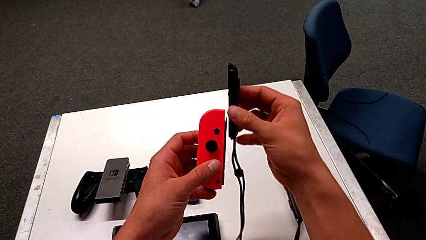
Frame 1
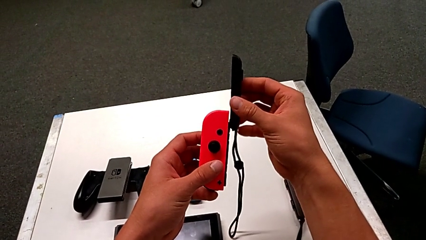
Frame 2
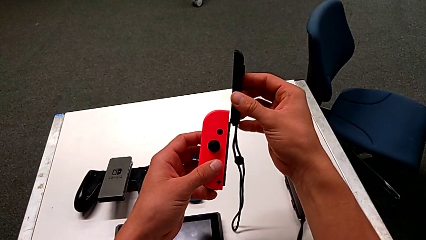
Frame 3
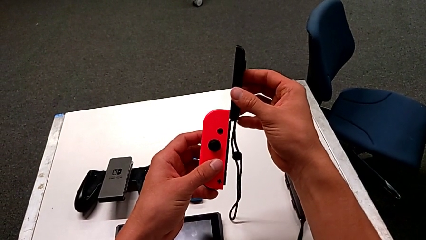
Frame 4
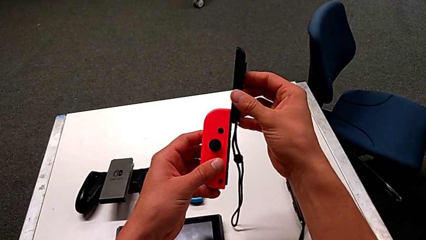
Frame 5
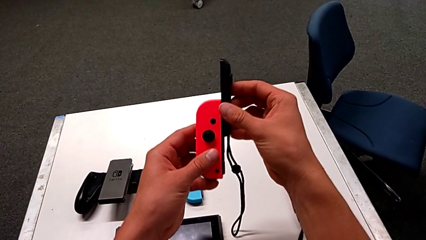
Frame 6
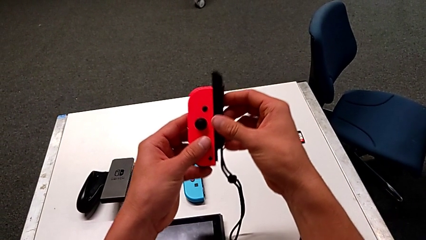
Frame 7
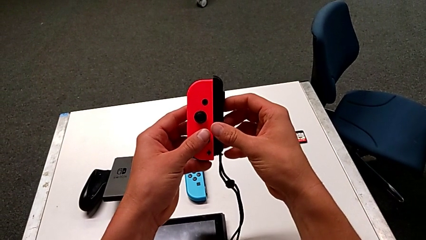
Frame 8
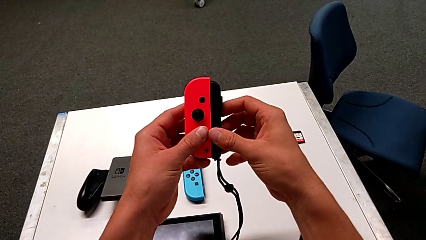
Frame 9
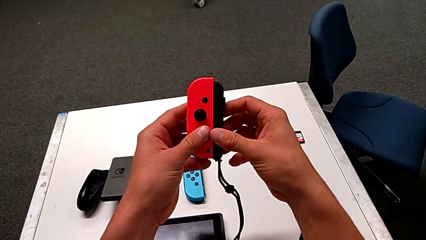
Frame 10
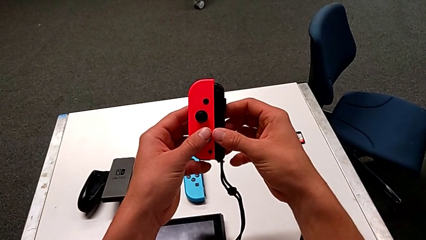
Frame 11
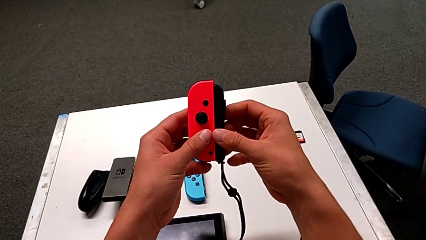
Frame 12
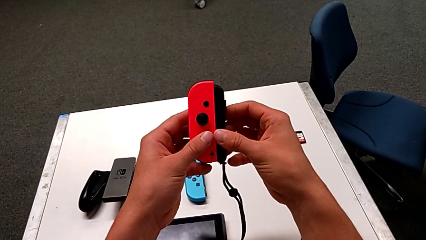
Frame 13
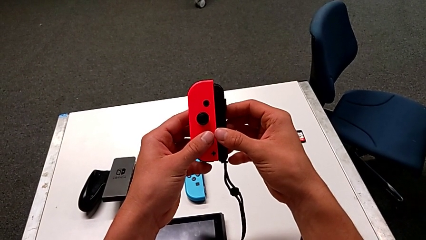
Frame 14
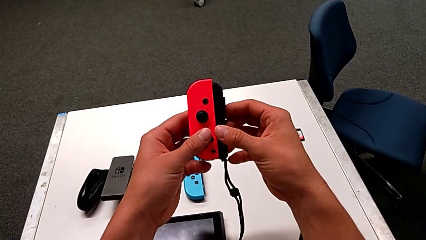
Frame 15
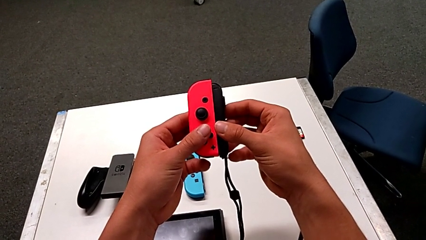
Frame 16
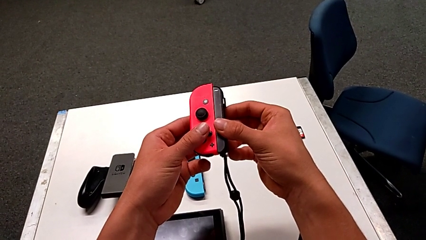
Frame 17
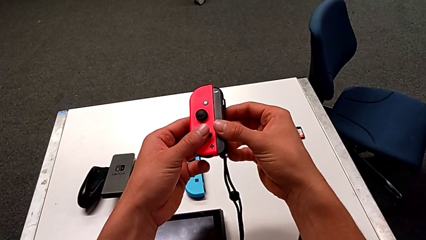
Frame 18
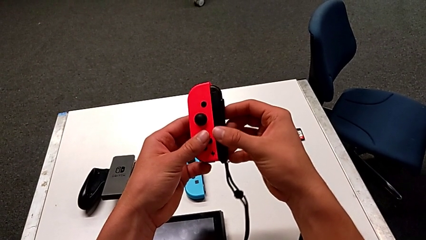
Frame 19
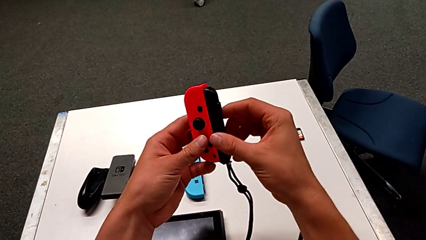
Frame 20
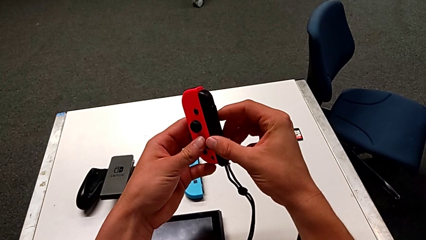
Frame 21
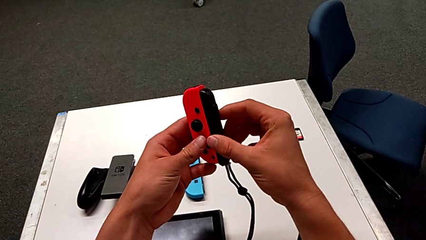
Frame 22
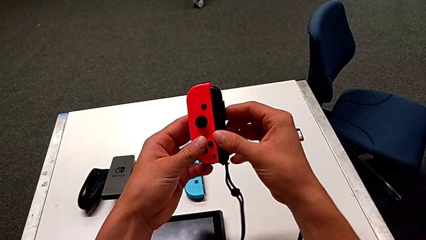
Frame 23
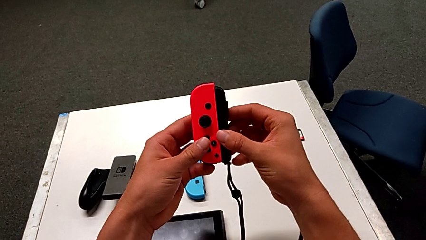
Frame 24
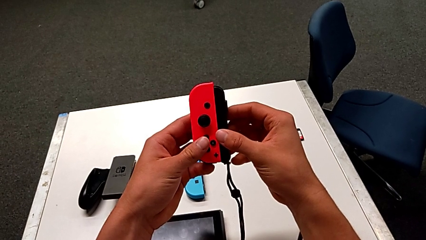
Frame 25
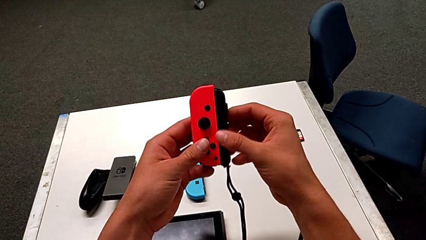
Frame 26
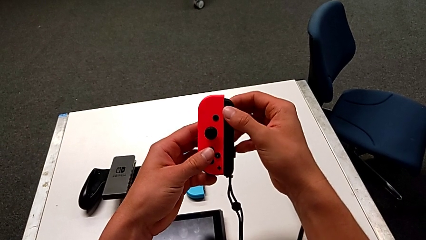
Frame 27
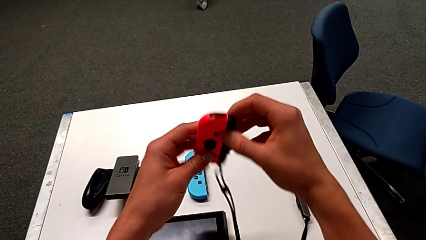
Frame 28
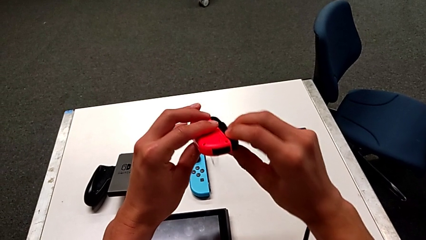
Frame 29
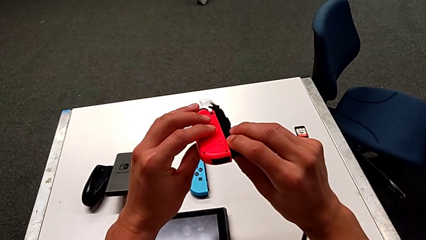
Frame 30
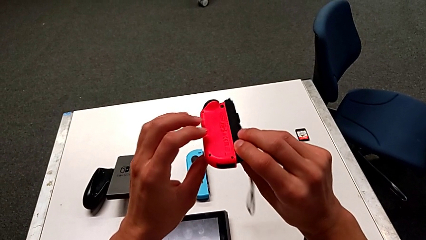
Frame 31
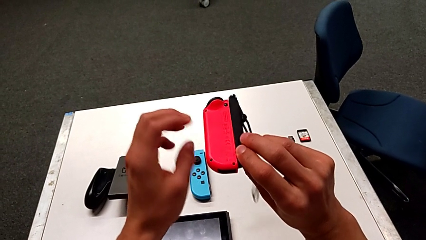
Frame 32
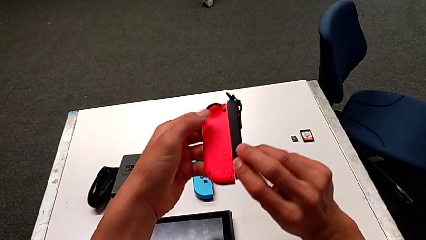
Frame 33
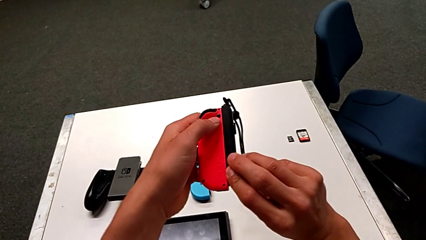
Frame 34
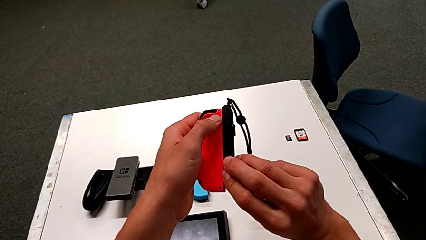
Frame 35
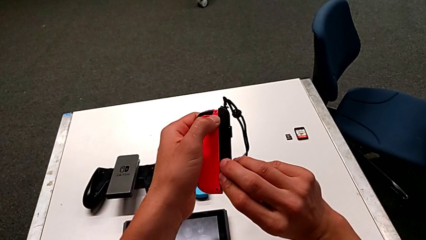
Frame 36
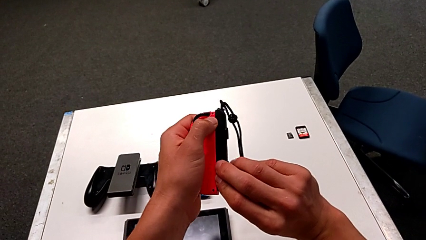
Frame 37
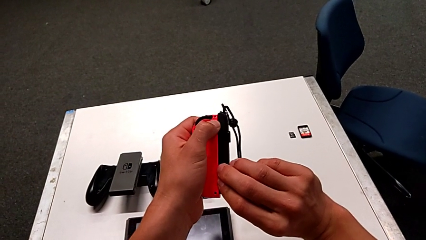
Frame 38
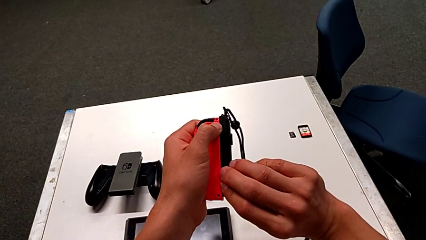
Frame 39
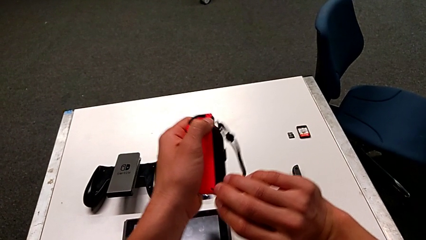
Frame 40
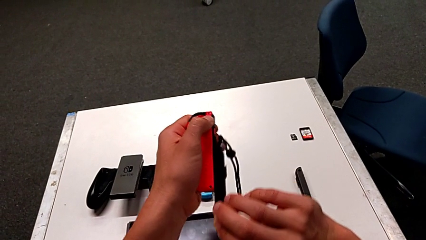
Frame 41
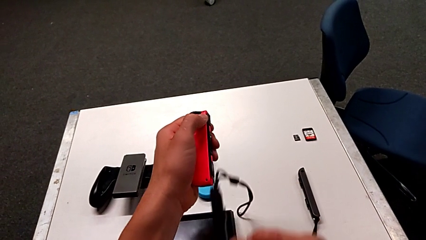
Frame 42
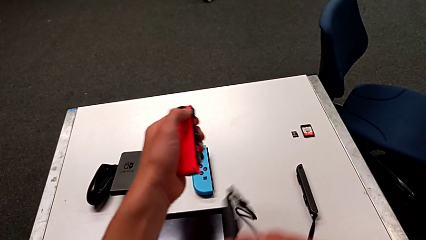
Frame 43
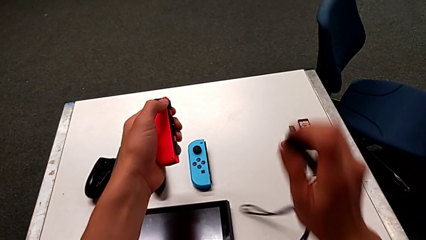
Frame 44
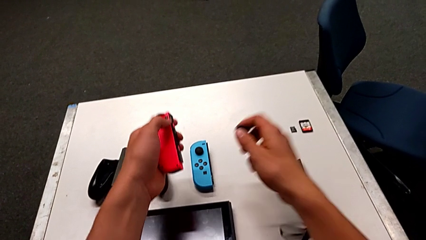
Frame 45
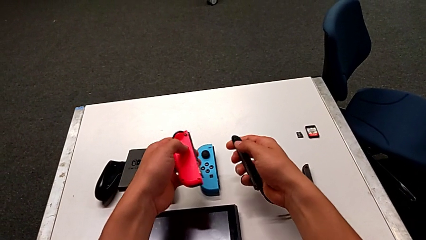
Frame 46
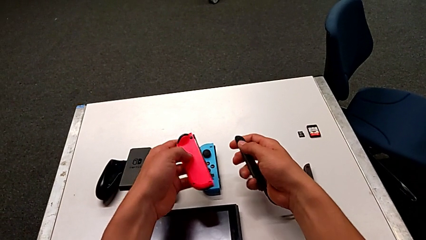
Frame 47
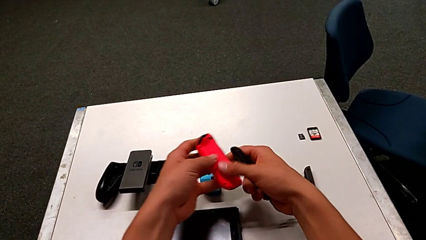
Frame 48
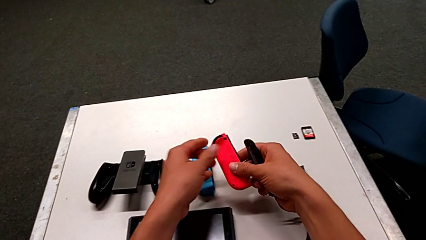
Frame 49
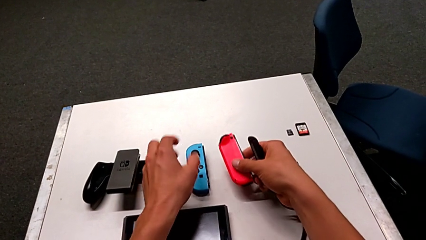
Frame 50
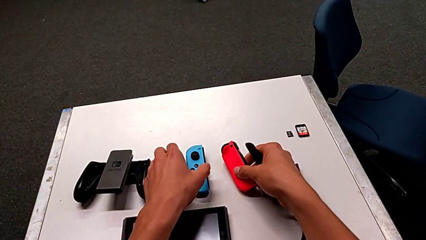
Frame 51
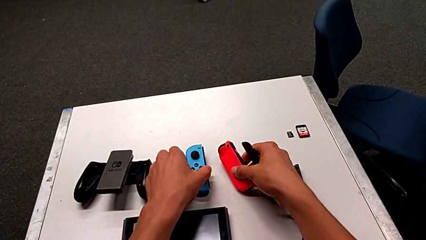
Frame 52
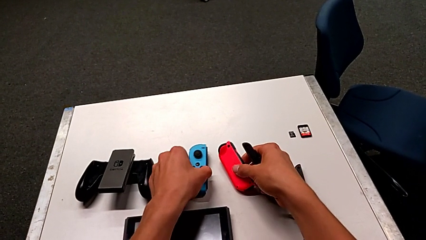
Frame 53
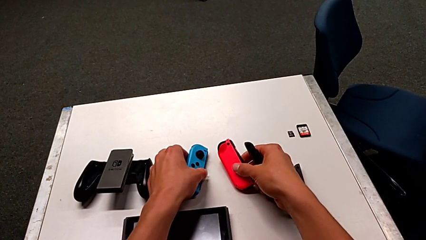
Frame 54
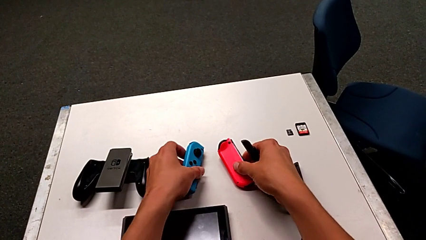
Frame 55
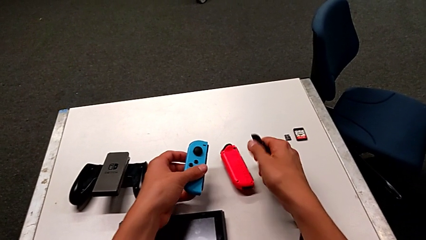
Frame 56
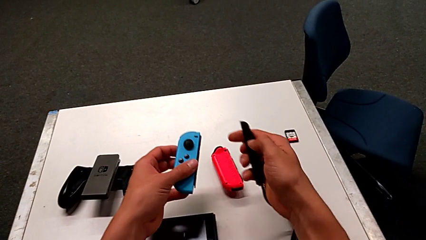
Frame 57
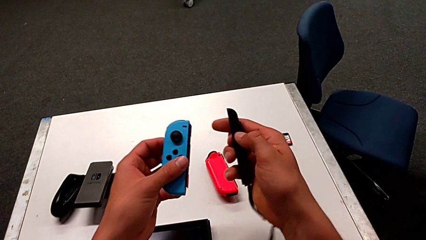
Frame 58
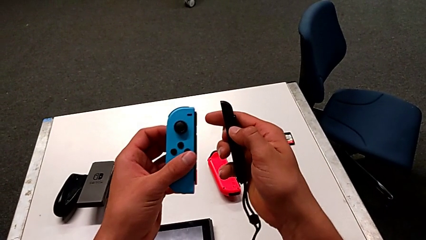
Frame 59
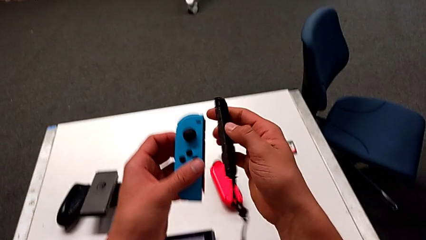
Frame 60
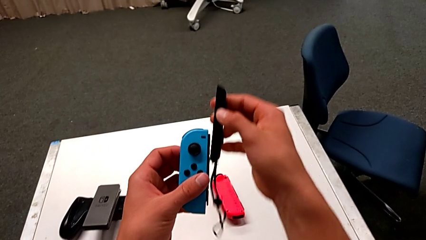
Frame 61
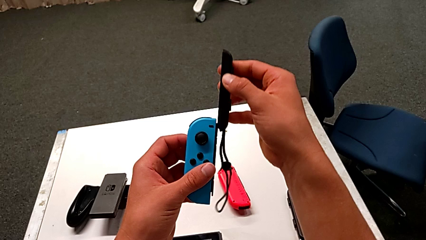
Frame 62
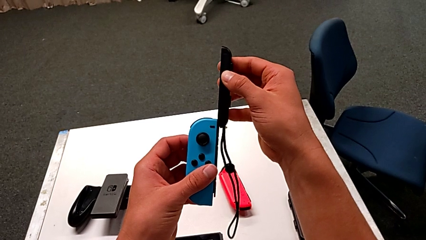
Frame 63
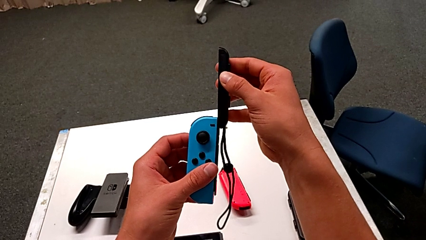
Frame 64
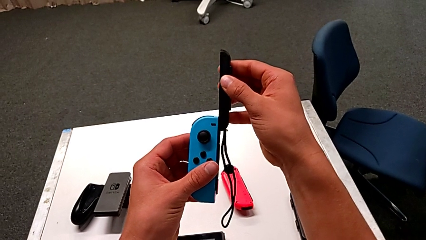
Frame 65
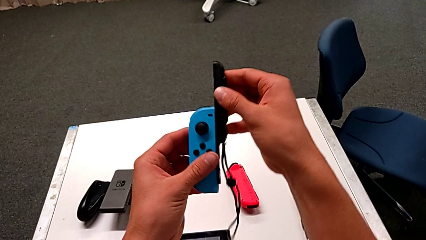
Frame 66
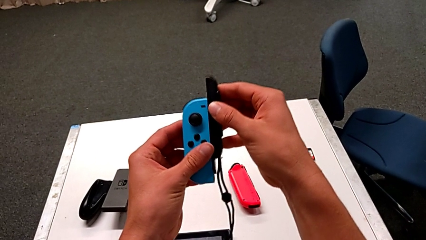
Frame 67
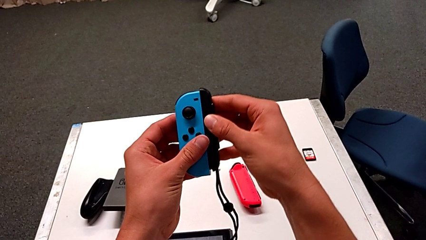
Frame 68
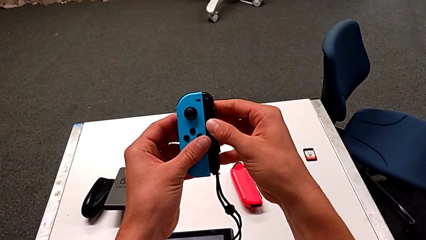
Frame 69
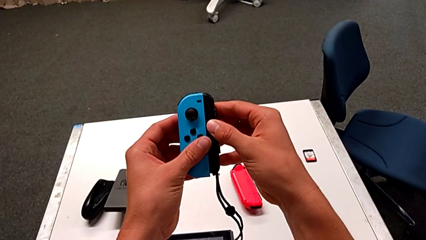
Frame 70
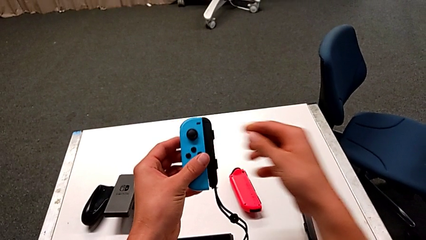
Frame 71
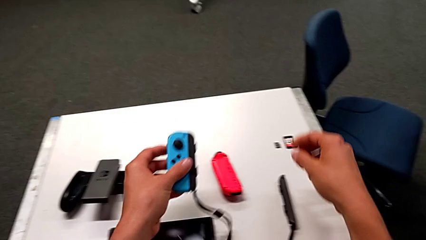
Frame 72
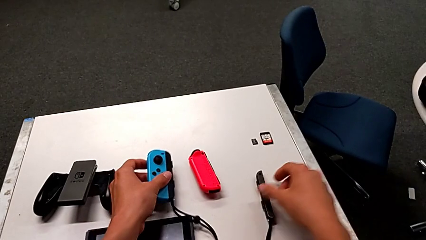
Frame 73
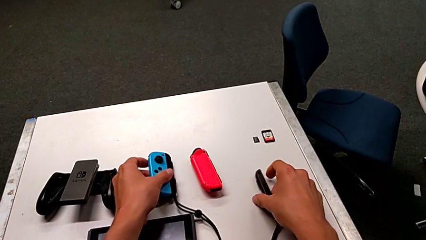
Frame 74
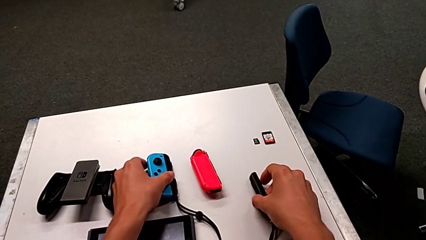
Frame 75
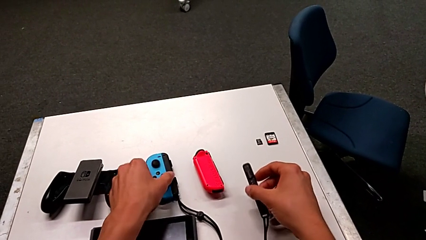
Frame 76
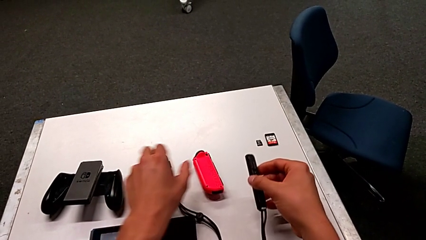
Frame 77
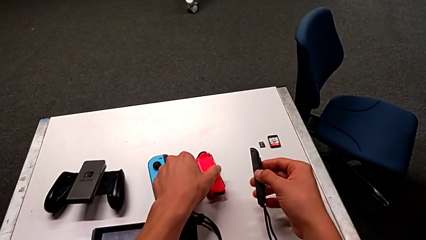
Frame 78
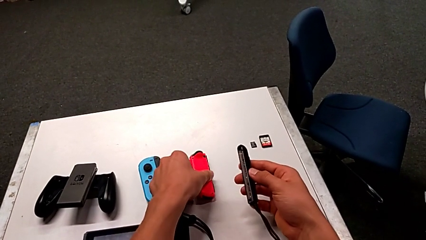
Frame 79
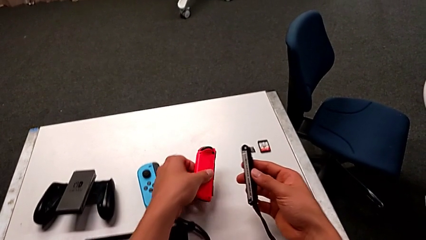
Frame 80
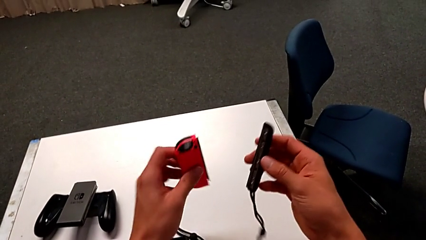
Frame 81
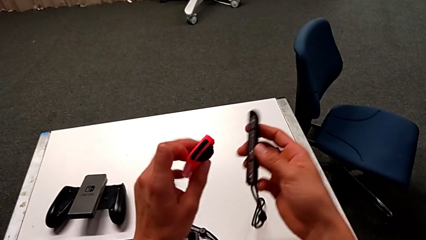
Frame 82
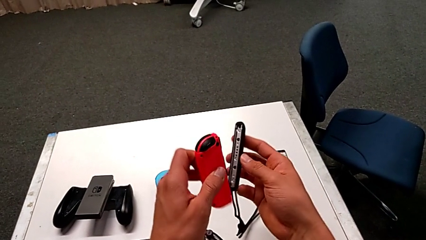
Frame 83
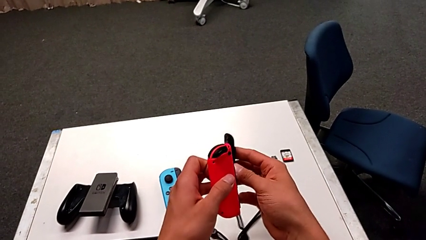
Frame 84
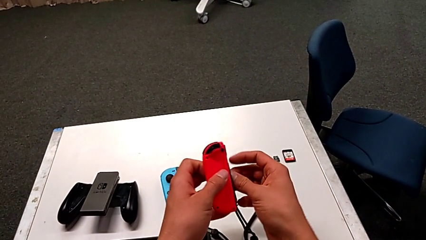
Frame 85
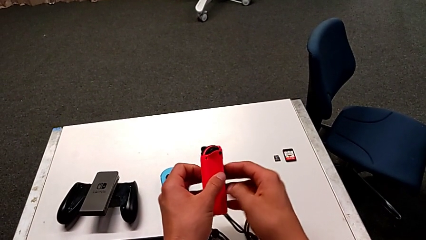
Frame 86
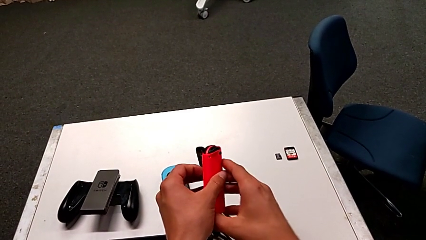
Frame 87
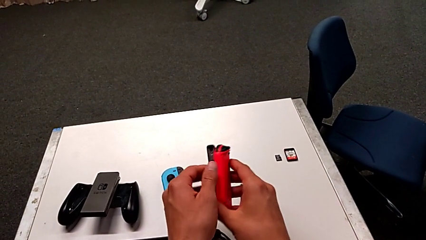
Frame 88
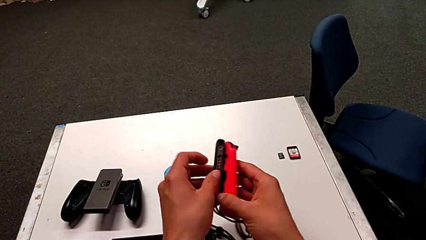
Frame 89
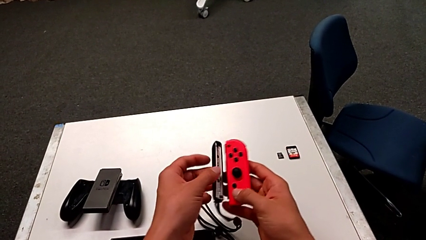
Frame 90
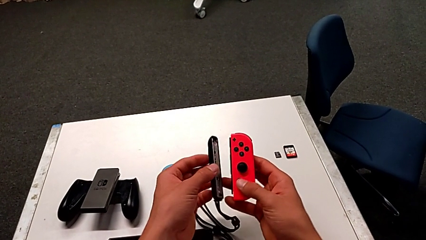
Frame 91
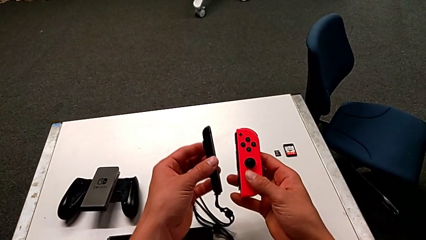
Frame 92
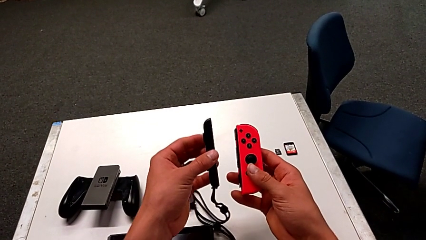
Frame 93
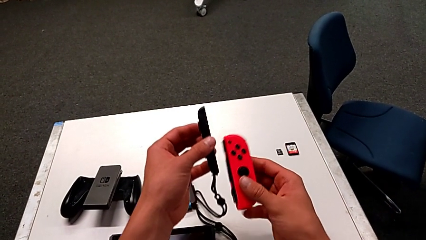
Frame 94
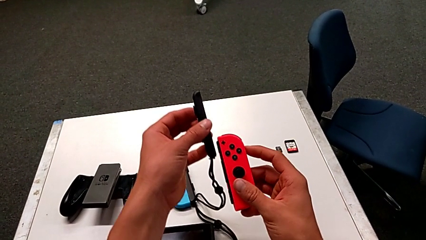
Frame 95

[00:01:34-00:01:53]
The camera wearer is exchanging the Joy-Con controller to the individual handheld grip. They insert the Joy-Con strap, hold the red Joy-Con controller, press the release button, slide the Joy-Con strap, place the red Joy-Con controller, grab the blue Joy-Con controller, insert the Joy-Con strap, place the blue Joy-Con controller and begin to grab the Joy-Con strap.
